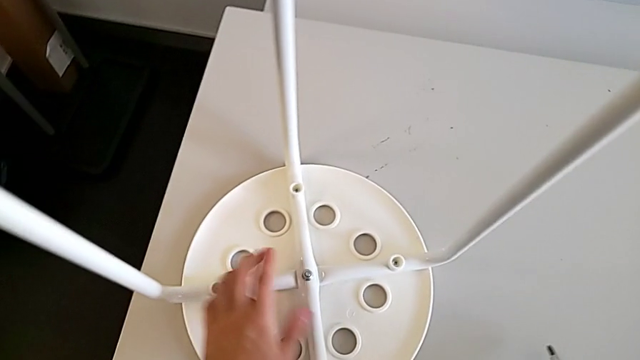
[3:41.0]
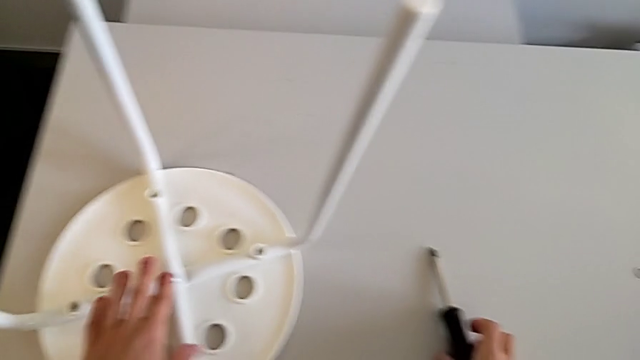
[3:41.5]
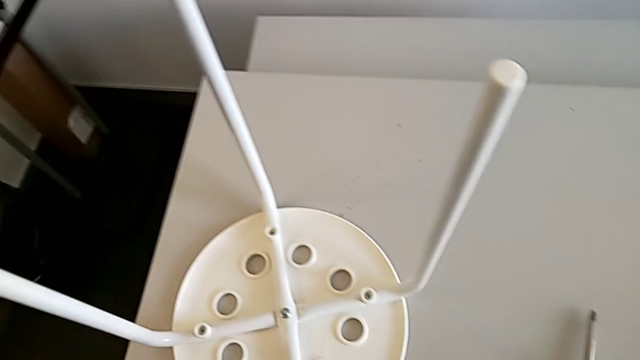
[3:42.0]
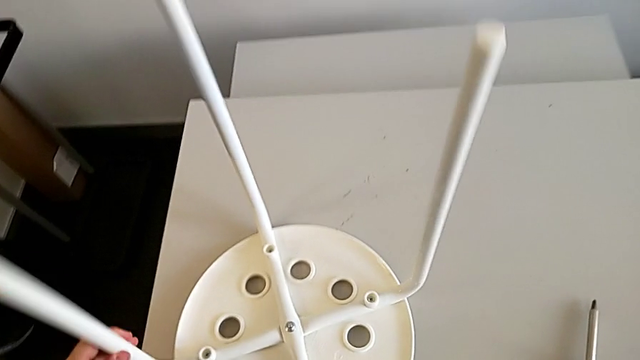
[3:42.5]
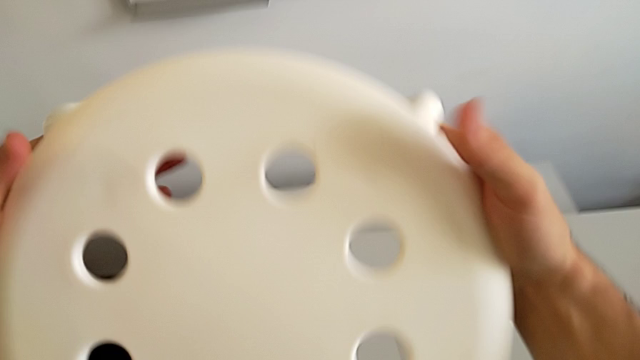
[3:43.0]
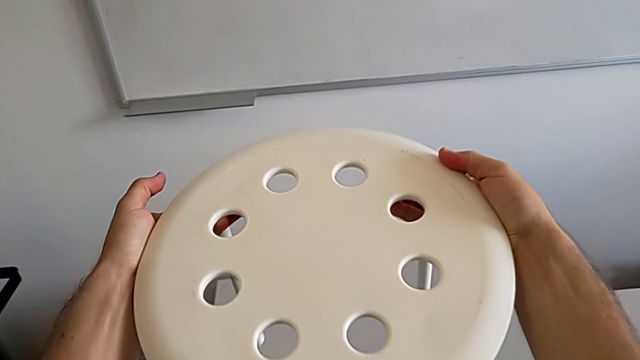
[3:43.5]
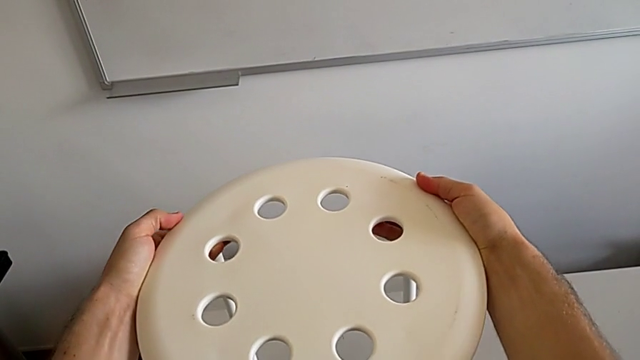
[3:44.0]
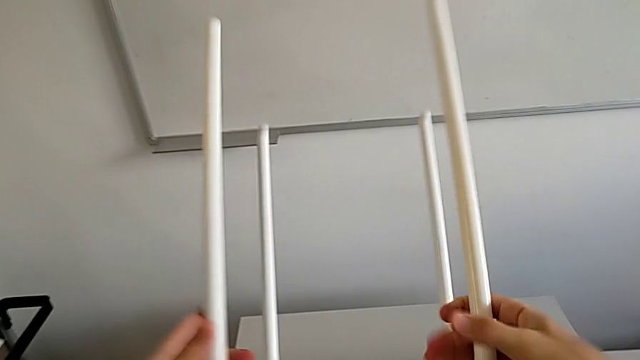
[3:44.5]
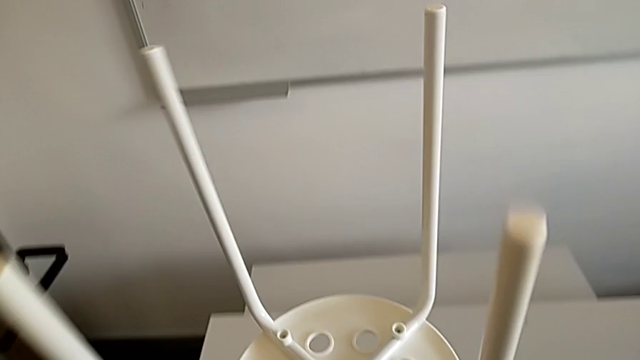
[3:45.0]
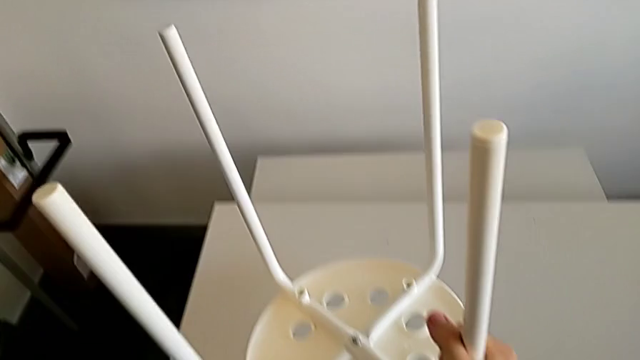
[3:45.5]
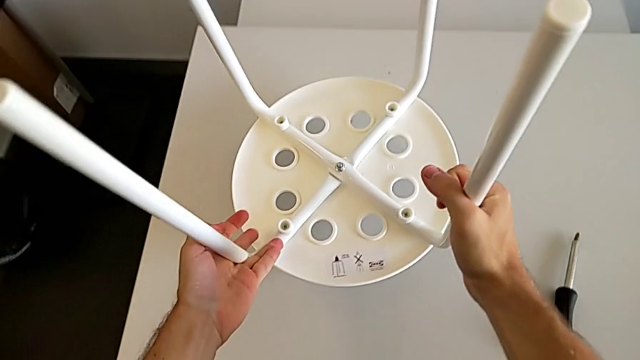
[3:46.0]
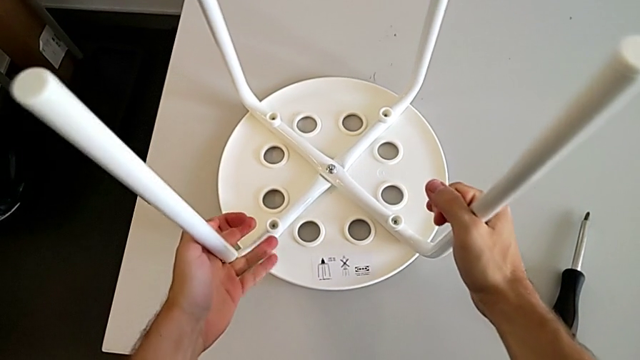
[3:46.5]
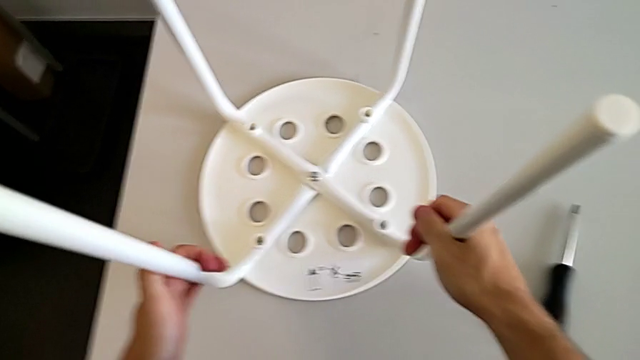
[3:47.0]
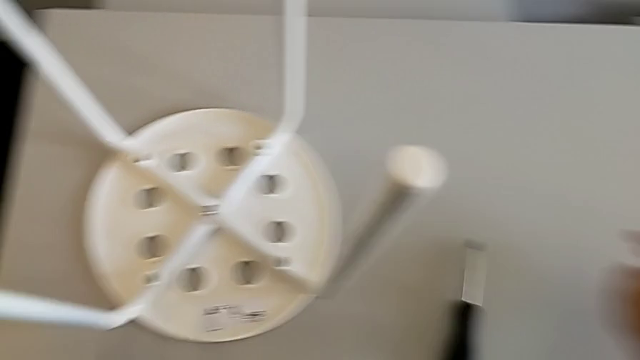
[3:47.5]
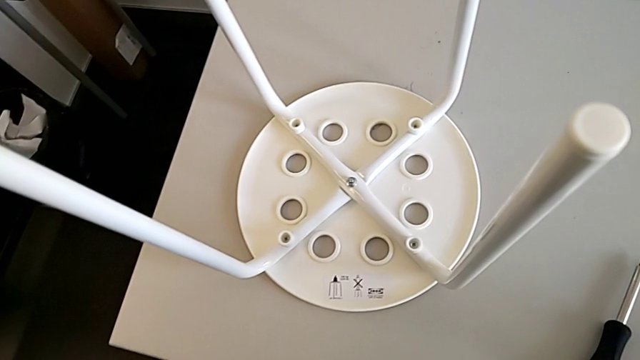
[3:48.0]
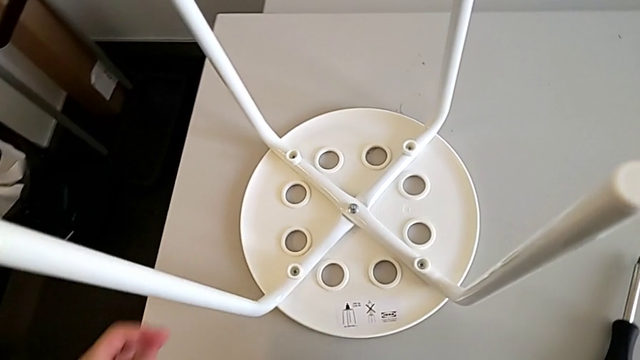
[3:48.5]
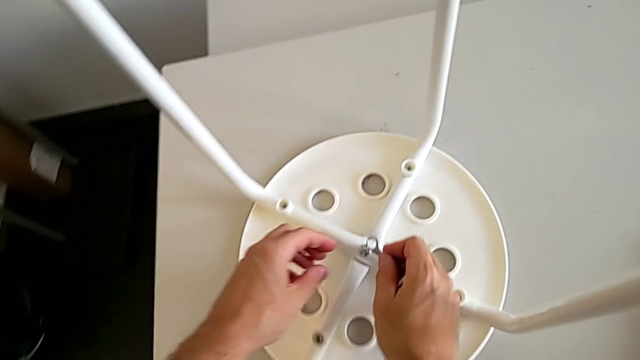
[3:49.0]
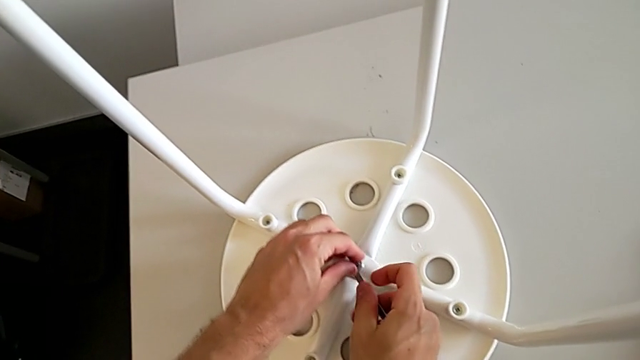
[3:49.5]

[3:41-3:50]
The camera wearer is assembling the seat board with the leg frame. They place the screwdriver, grab the stool, wrongly rotate it, place it, grab the hexagonal wrench and insert it.

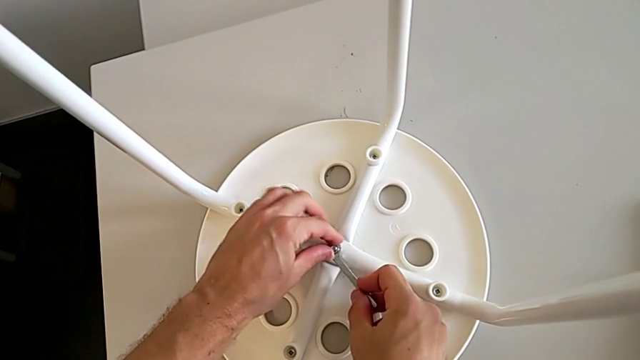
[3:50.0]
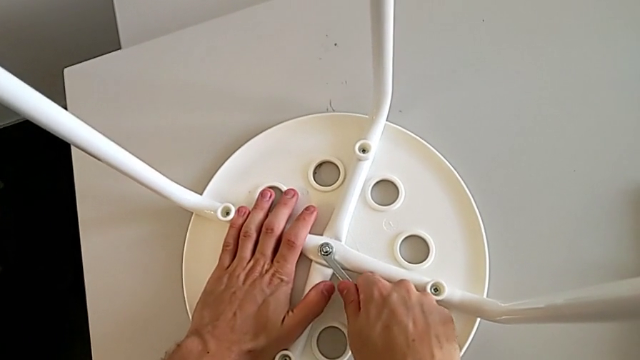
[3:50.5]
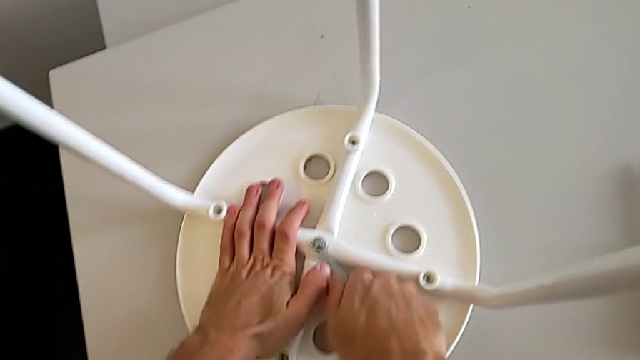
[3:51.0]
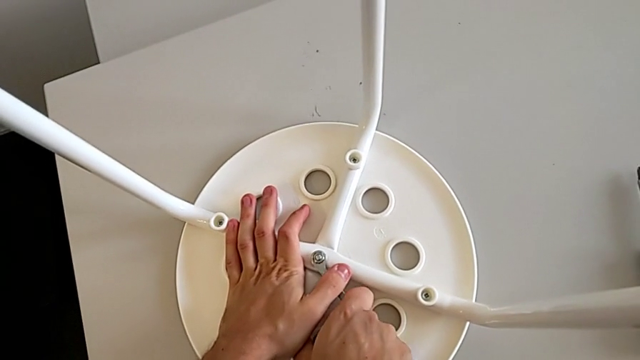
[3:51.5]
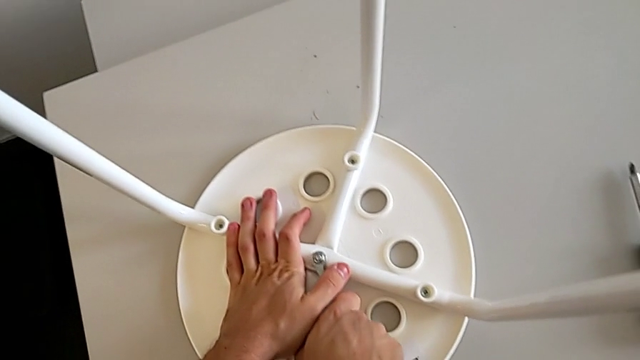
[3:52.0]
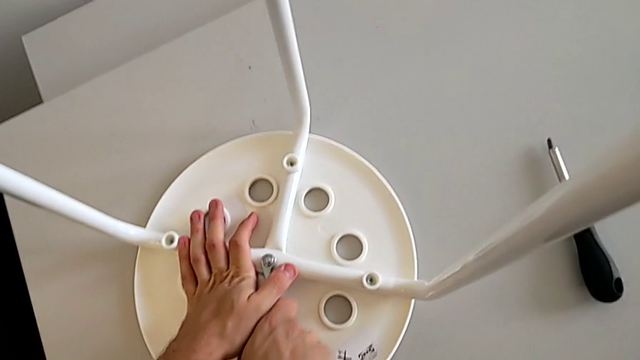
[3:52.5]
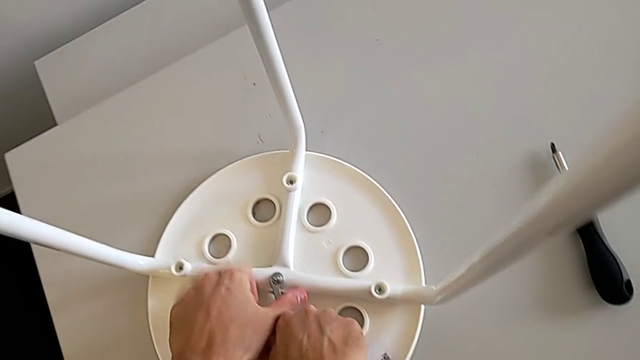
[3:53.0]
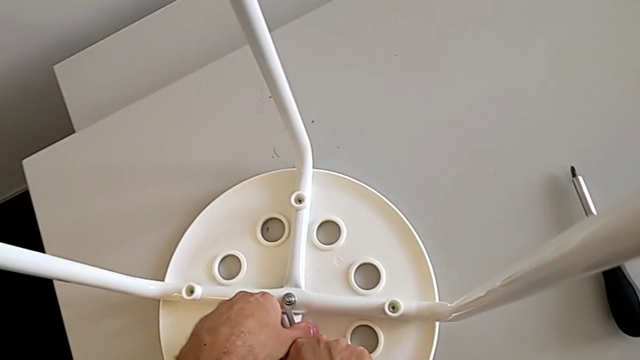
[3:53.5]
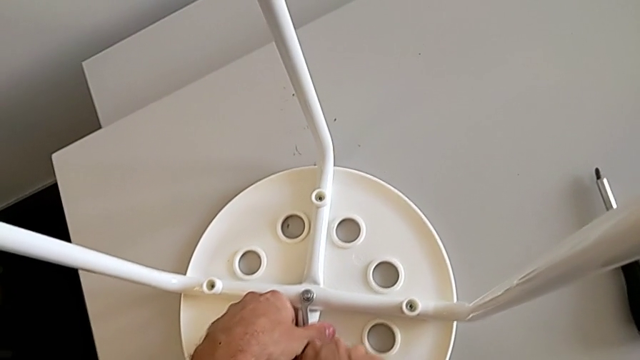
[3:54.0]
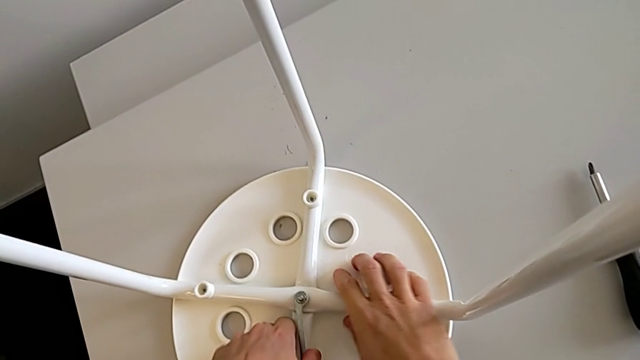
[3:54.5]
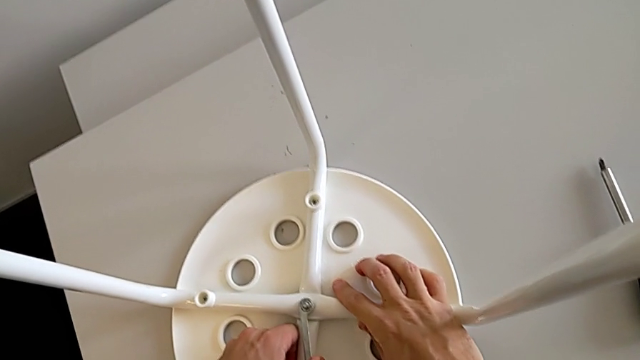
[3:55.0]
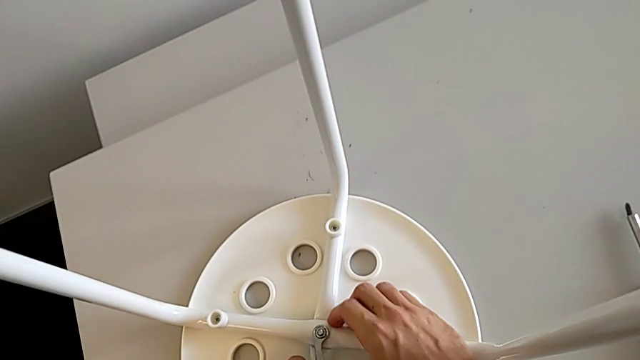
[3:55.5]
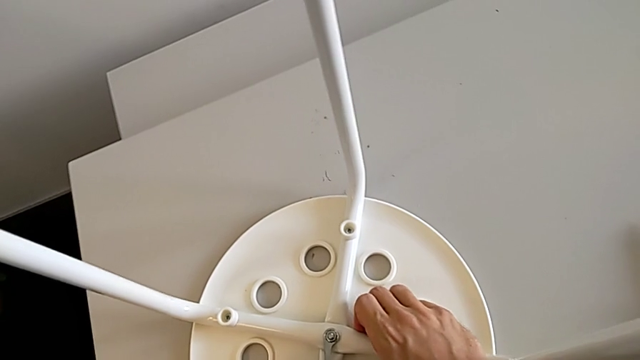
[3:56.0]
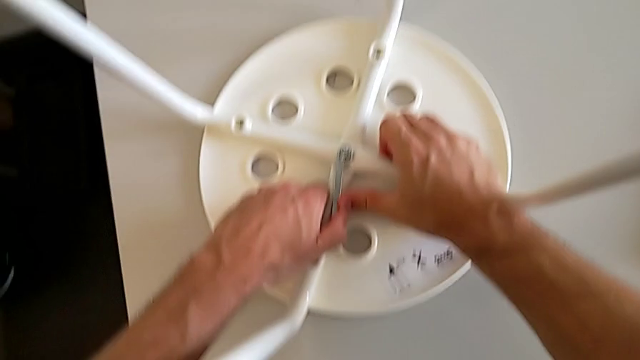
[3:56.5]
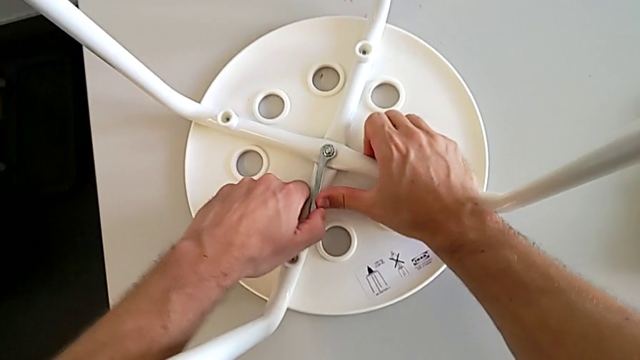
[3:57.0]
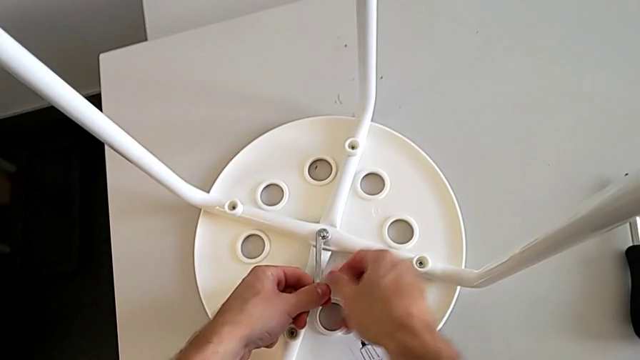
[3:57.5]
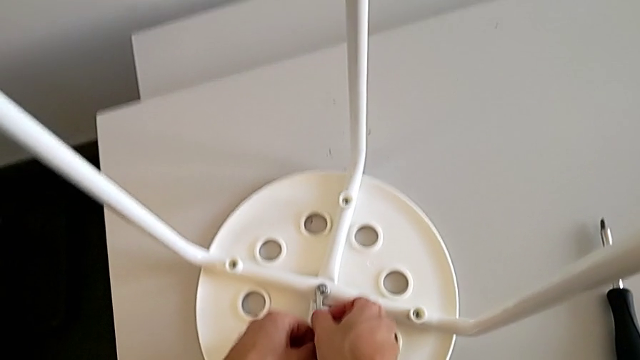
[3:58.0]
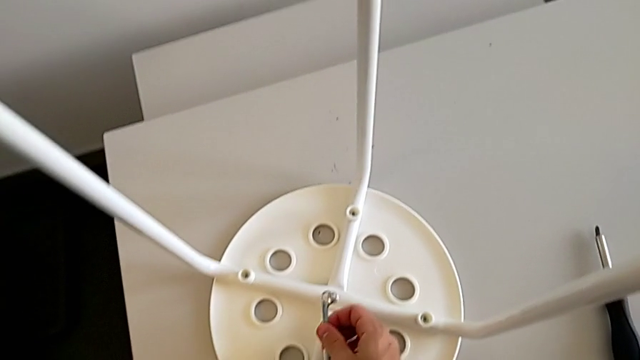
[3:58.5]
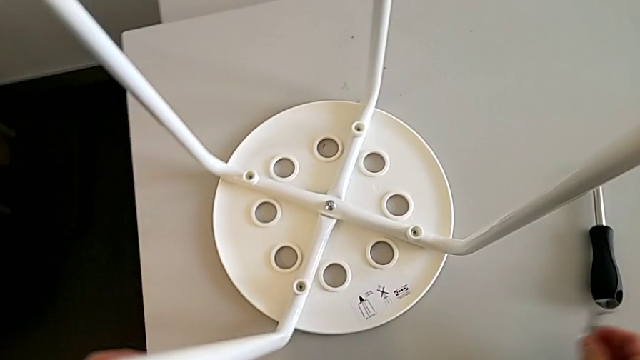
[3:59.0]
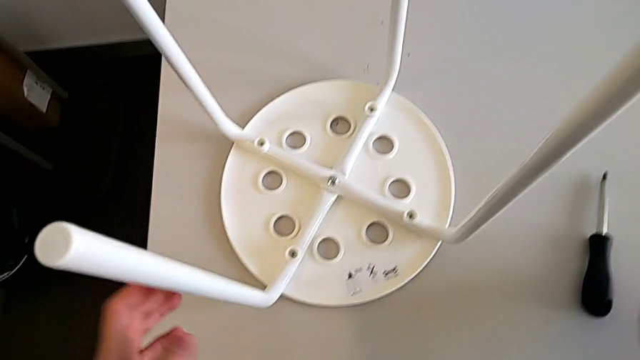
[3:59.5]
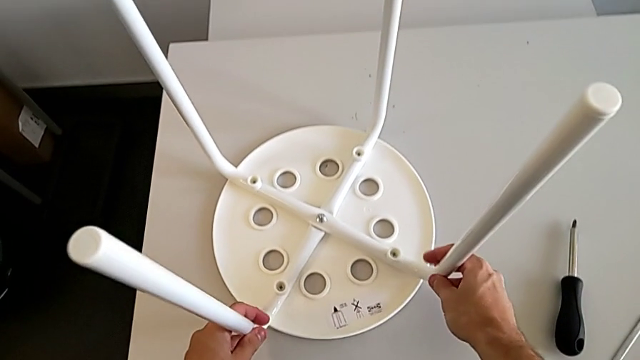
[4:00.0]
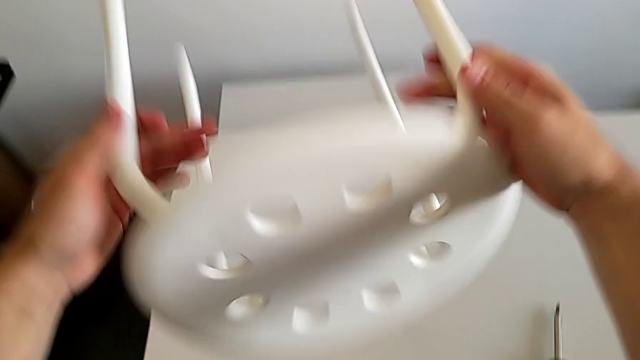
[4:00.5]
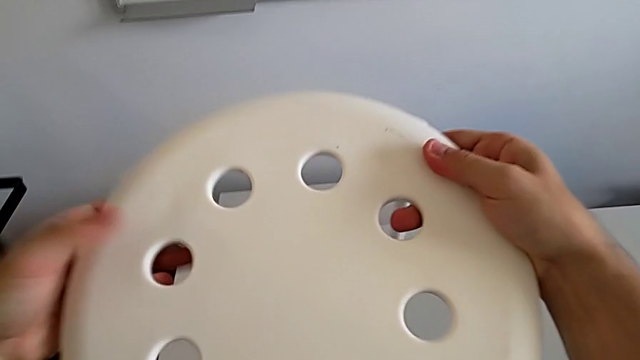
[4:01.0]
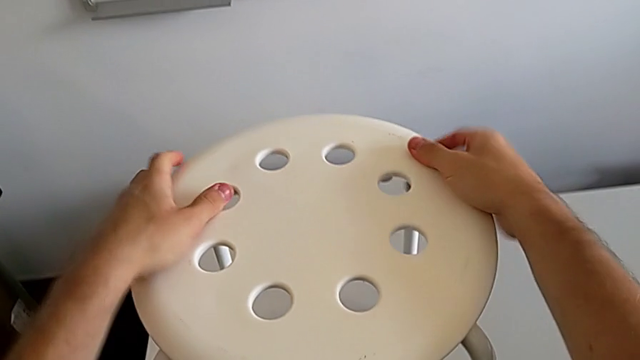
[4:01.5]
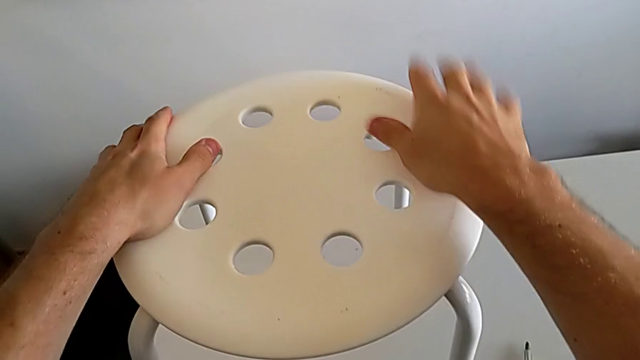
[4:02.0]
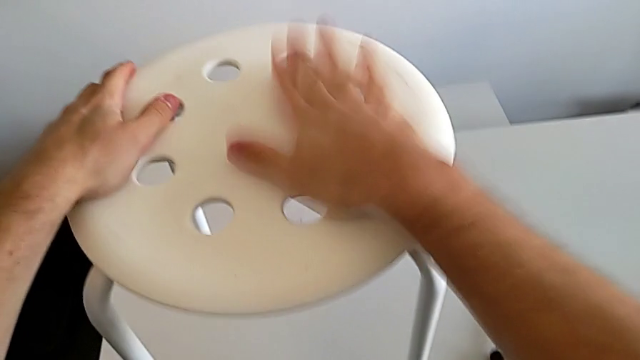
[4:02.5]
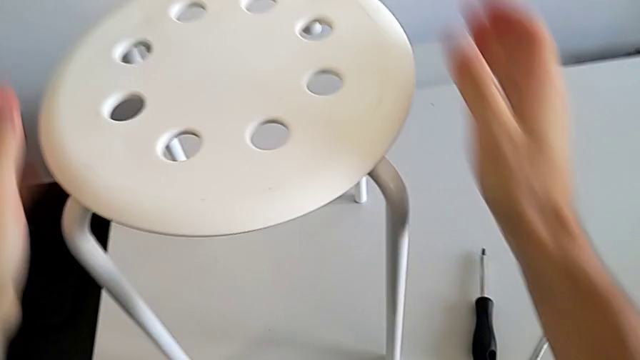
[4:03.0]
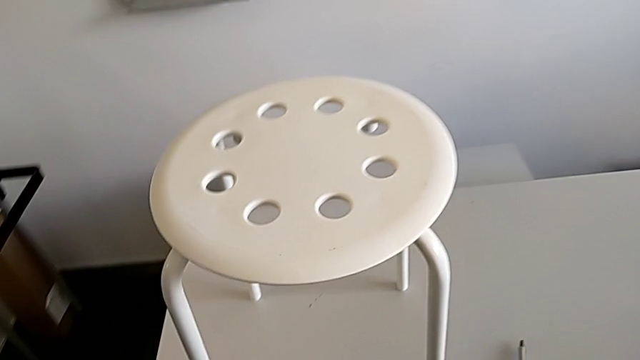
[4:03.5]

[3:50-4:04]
The camera wearer is assembling the seat board with the leg frame. They screw the hex nut, withdraw the hexagonal wrench, place it, rotate the stool and inspect it.
